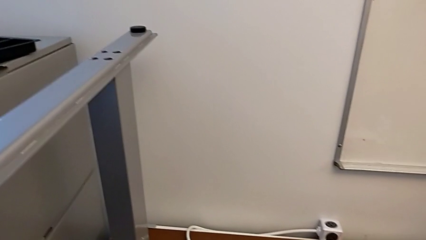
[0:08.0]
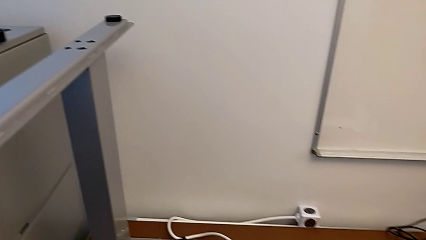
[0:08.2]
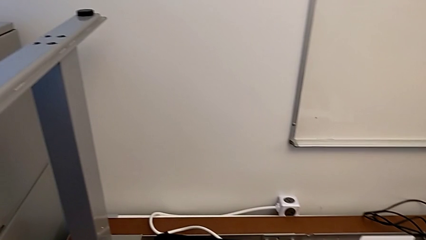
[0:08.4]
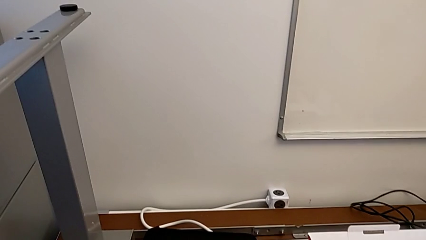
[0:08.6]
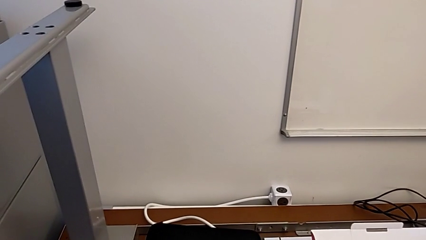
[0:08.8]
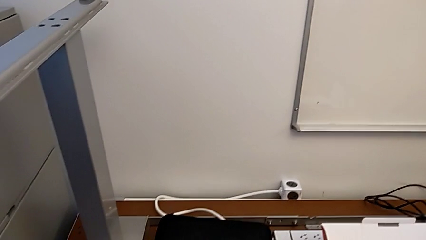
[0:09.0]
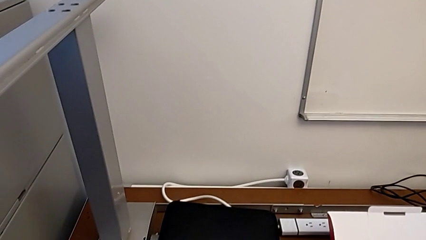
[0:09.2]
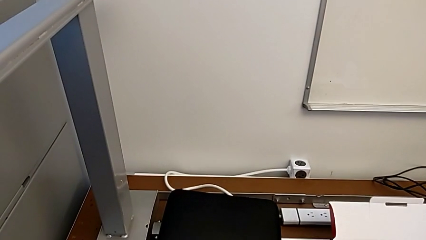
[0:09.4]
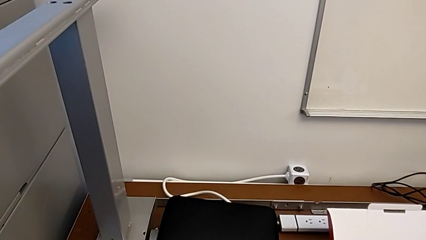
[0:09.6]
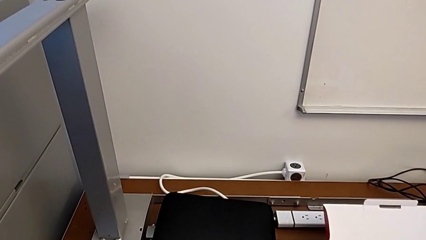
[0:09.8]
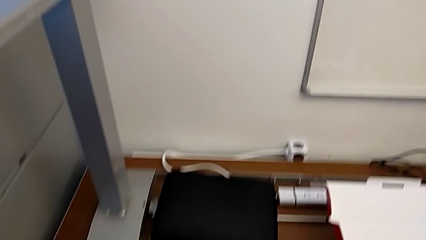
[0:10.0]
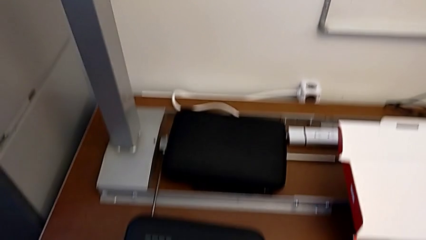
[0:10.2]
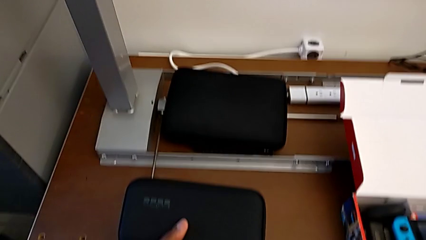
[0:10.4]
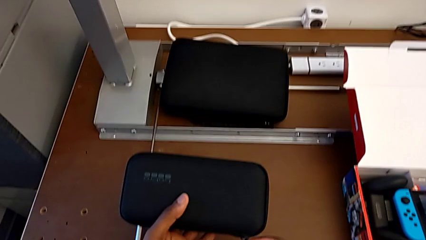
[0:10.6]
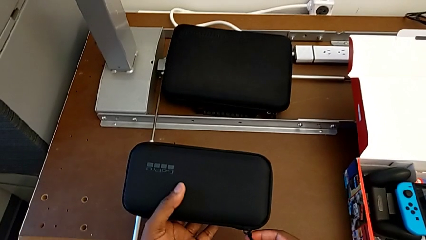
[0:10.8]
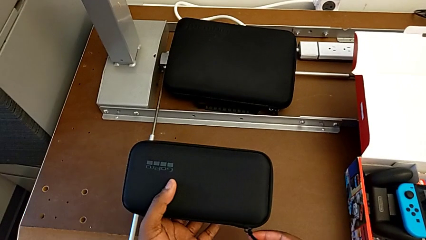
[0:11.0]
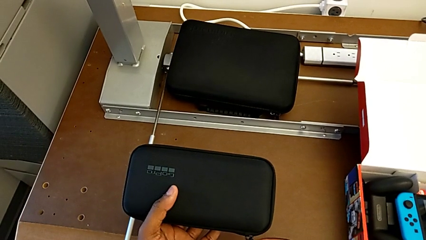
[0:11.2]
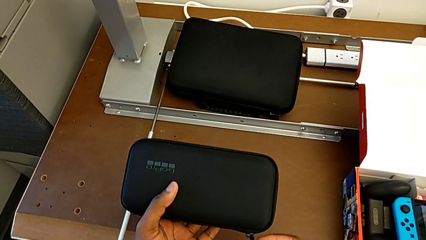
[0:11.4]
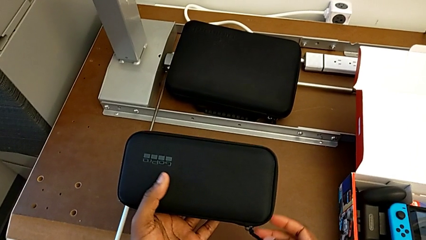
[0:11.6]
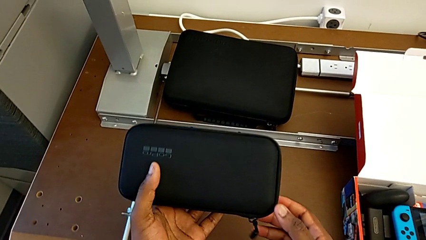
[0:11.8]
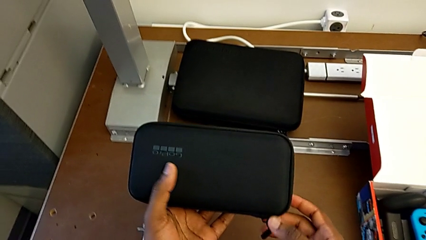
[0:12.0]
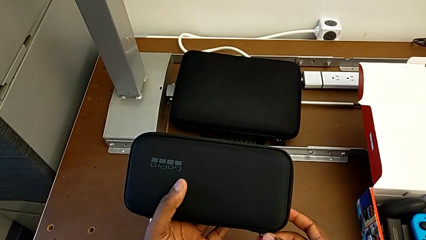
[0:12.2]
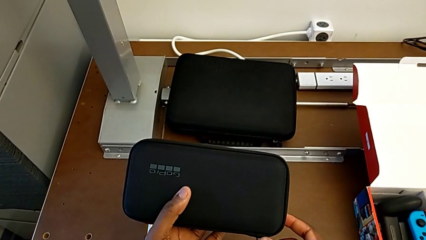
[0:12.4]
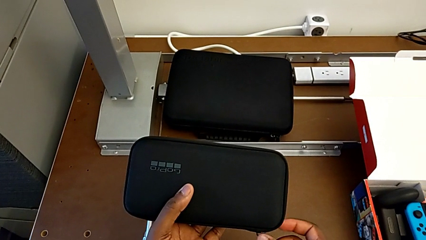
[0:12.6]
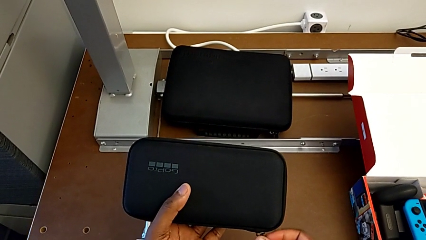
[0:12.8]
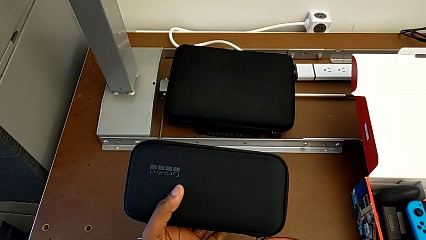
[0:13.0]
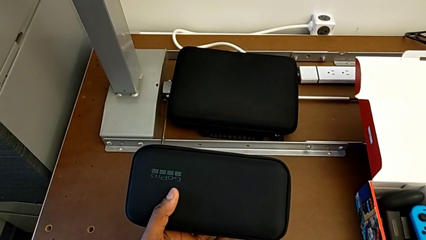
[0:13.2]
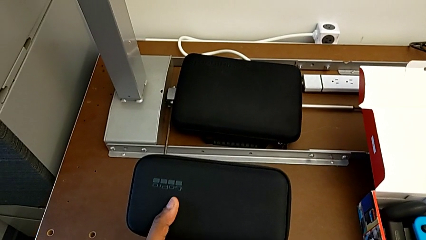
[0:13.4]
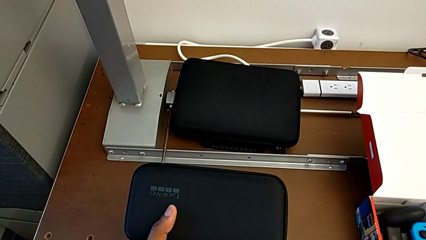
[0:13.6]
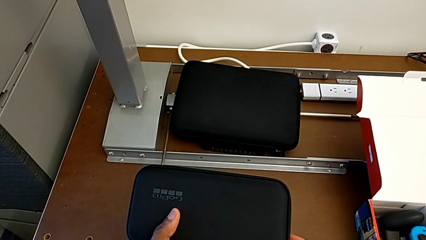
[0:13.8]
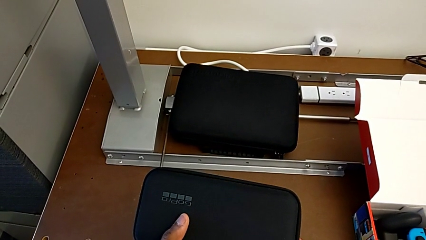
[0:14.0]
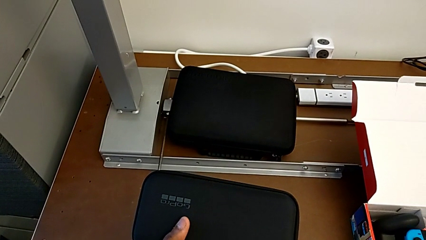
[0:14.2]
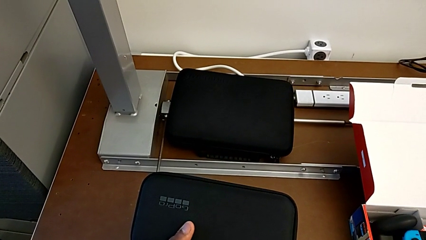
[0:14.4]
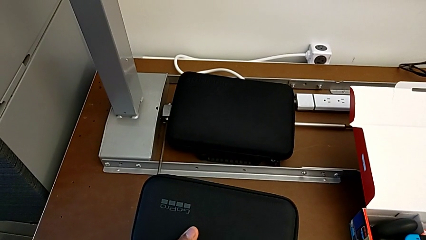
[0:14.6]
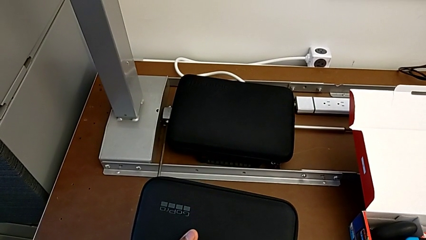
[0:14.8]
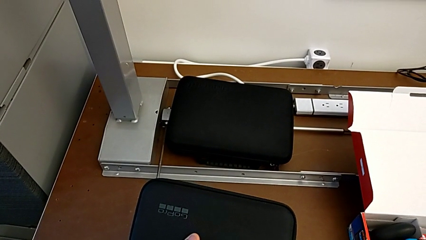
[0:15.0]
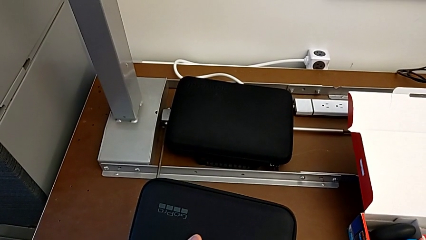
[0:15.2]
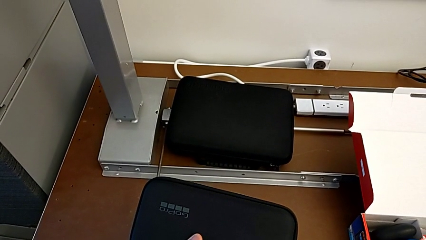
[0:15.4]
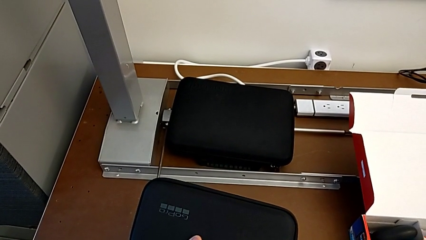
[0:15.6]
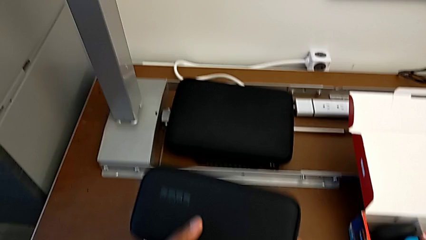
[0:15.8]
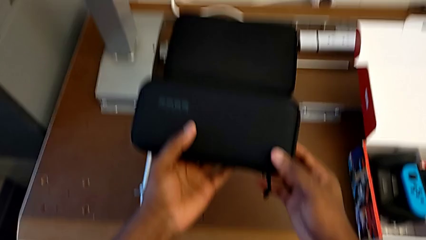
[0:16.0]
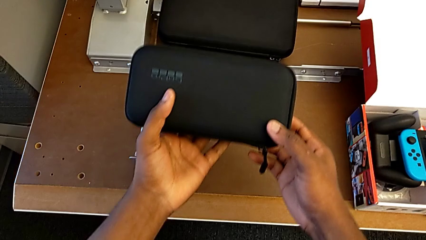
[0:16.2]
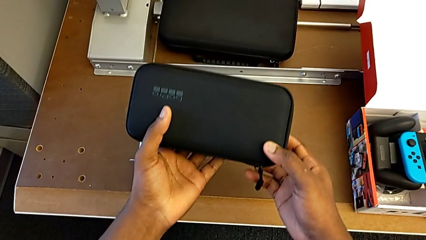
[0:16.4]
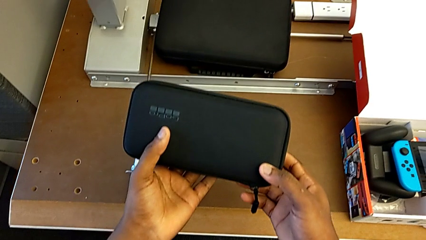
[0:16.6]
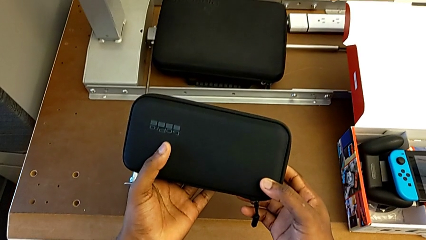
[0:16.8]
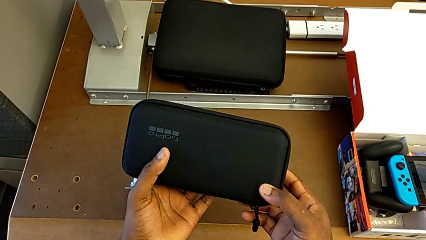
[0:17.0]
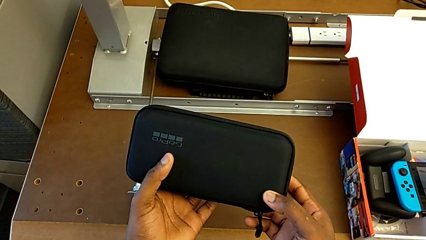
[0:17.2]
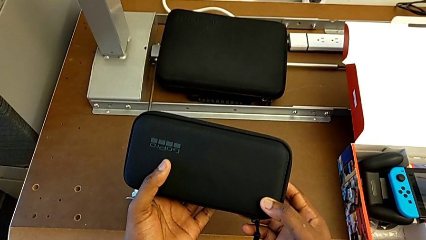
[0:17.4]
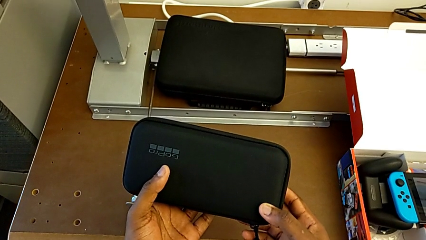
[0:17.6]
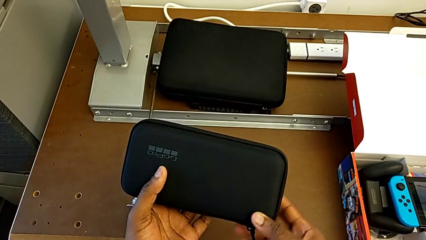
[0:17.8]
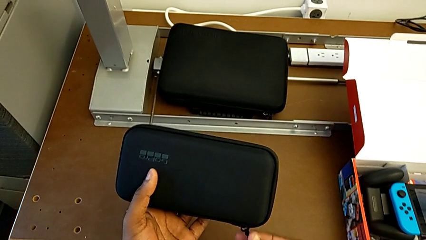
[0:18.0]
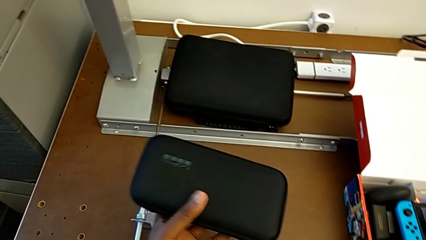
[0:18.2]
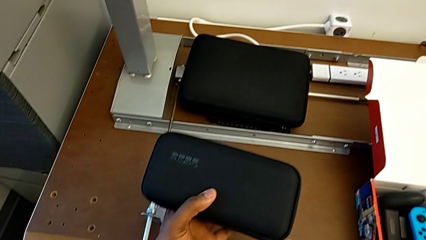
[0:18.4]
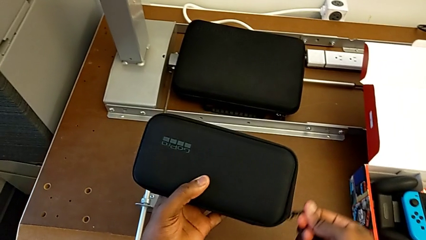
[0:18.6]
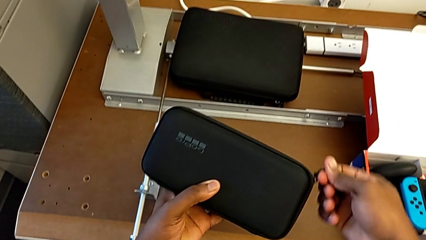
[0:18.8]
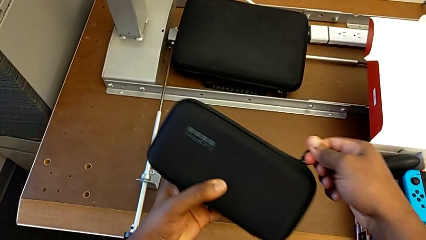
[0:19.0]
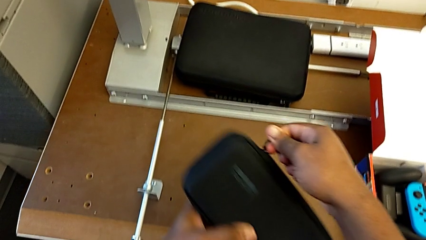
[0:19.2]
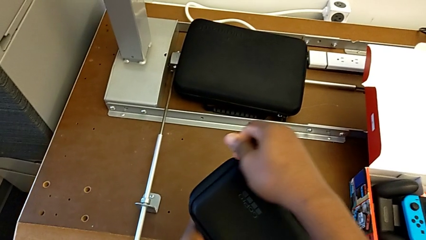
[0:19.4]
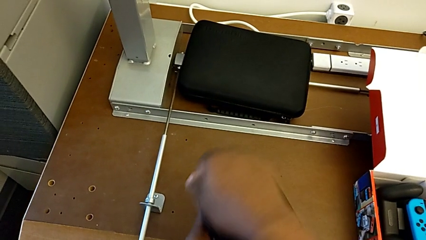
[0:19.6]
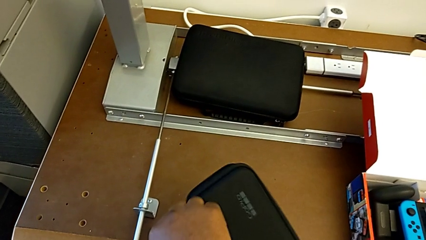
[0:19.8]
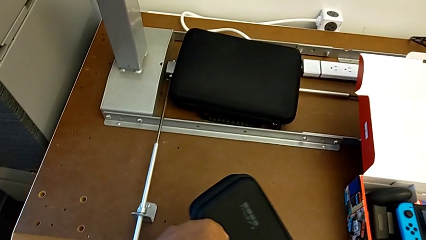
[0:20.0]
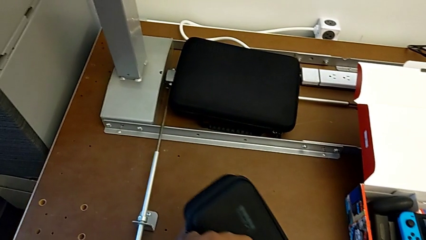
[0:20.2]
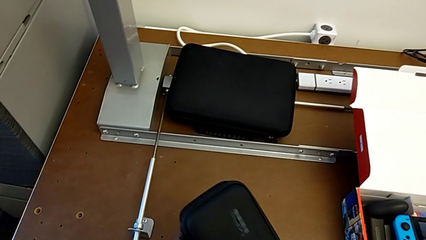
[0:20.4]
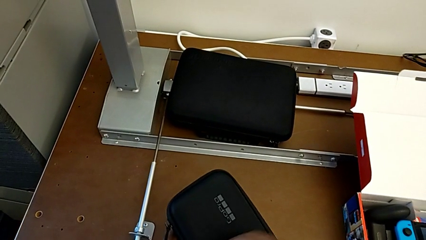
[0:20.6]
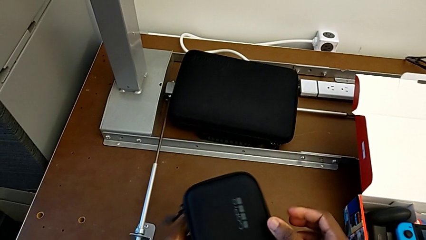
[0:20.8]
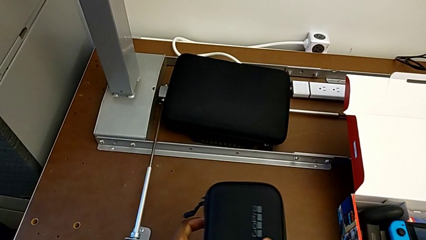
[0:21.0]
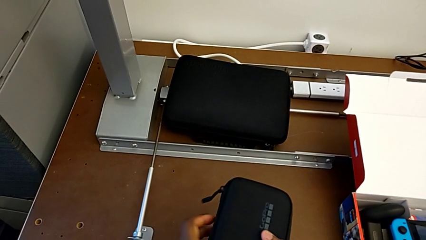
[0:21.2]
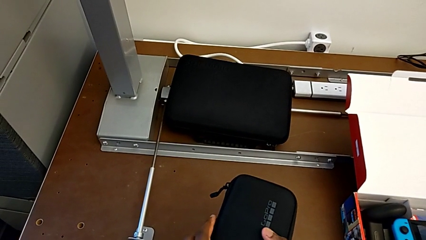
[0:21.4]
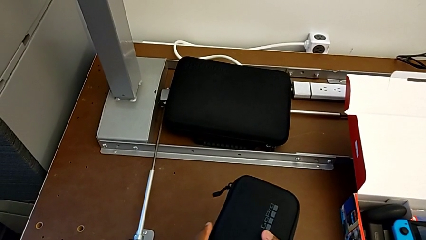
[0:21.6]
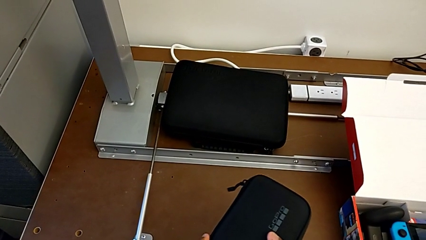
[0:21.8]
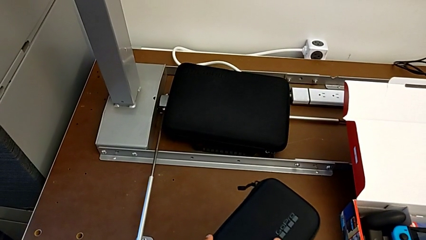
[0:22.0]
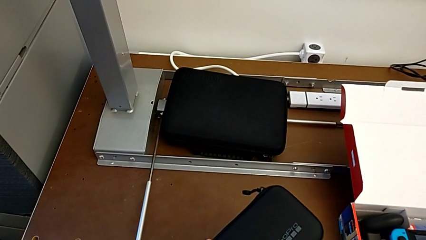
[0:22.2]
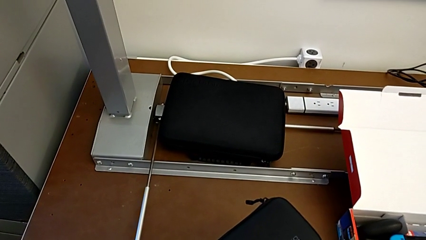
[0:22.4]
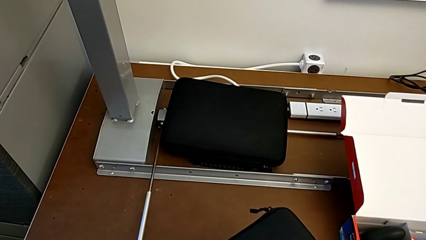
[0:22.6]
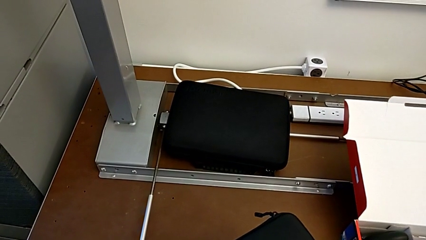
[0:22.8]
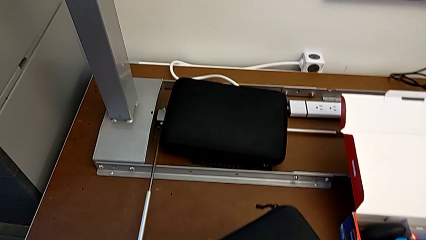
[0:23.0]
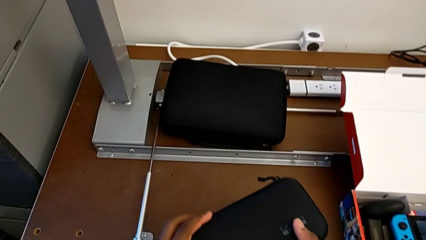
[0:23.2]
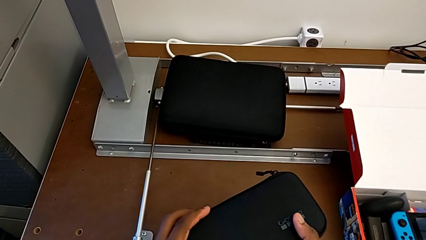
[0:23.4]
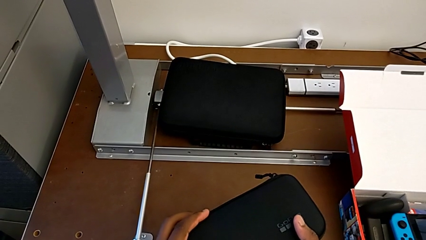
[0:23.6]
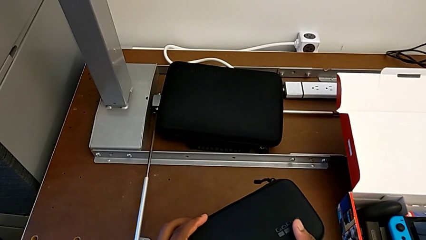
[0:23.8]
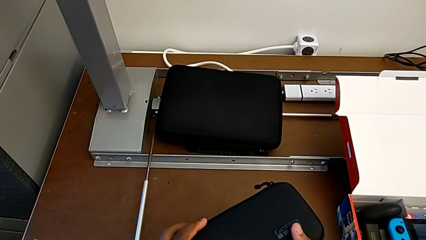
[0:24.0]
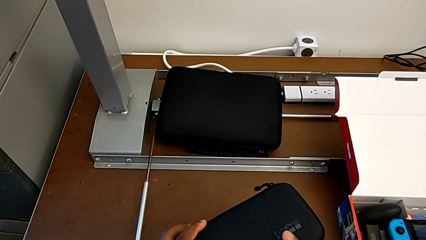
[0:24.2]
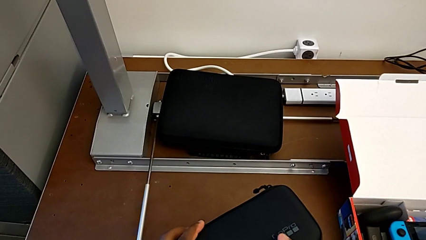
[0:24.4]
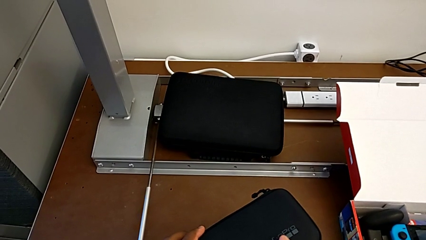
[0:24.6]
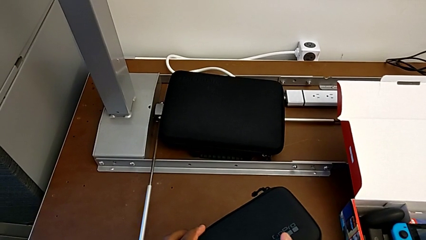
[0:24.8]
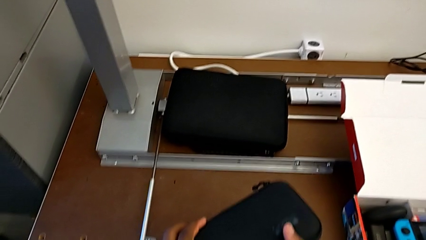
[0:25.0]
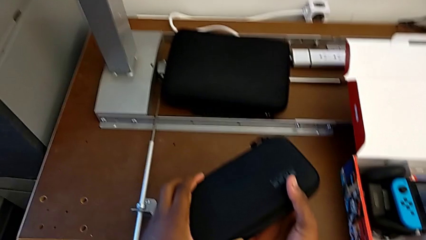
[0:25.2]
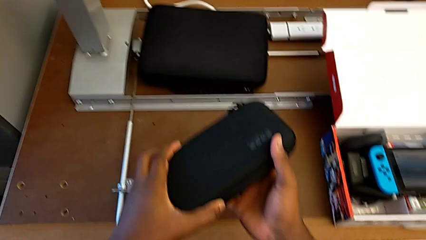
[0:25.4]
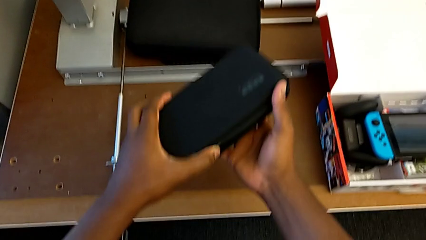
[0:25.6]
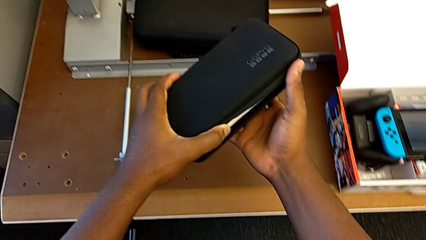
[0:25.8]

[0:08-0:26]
The camera wearer is opening the GoPro case. They hold the box, open it and hold it.
